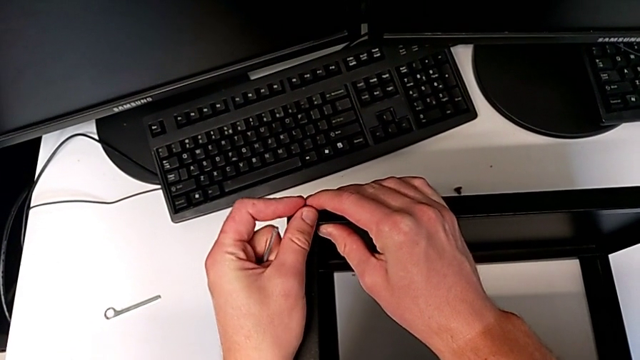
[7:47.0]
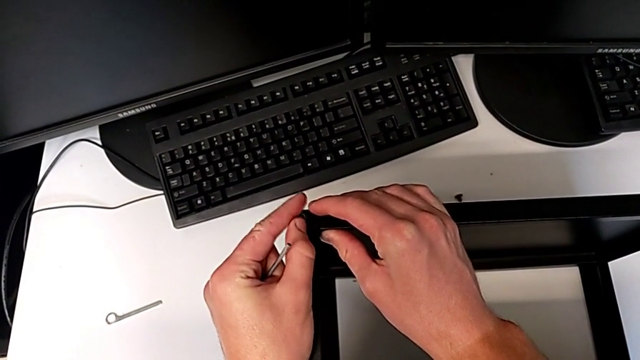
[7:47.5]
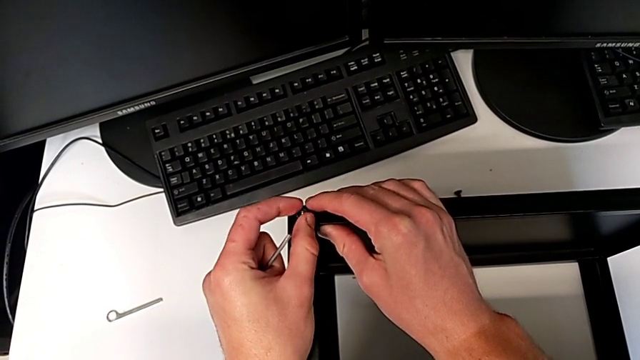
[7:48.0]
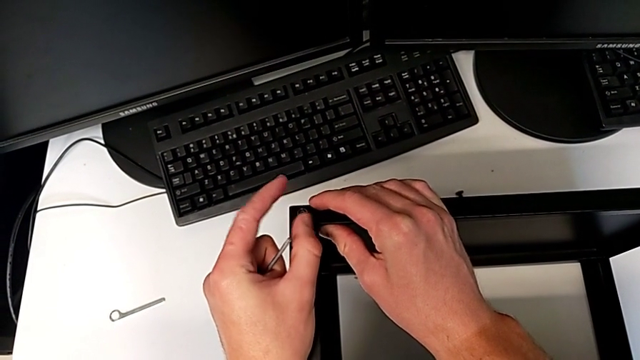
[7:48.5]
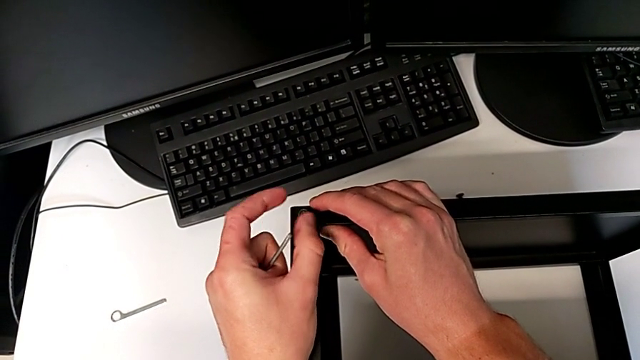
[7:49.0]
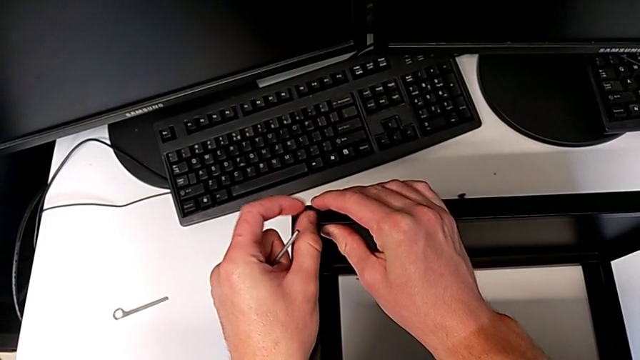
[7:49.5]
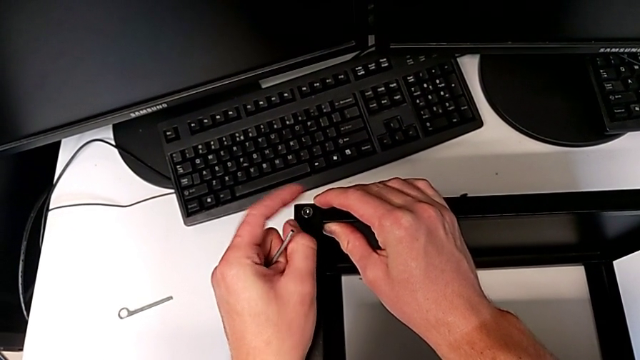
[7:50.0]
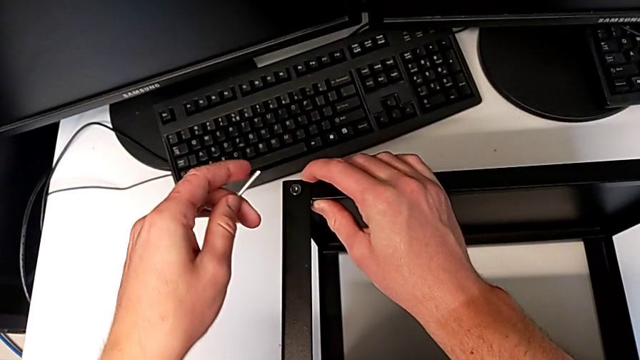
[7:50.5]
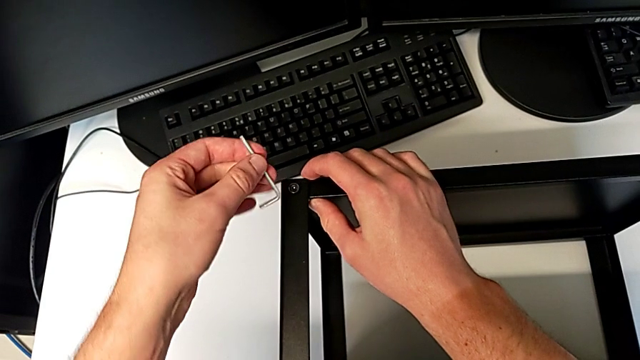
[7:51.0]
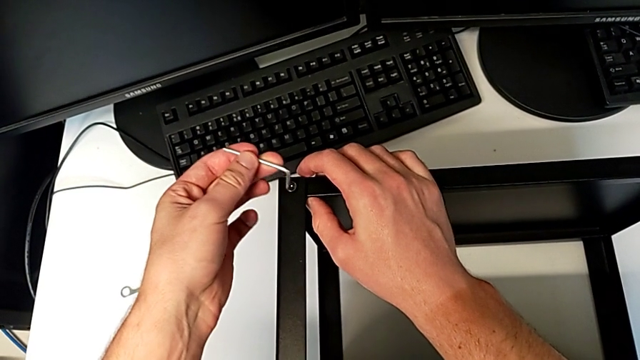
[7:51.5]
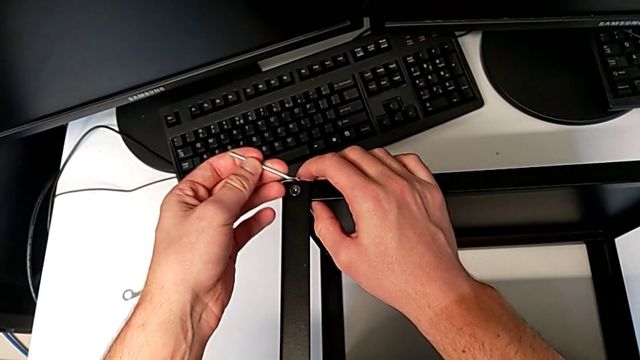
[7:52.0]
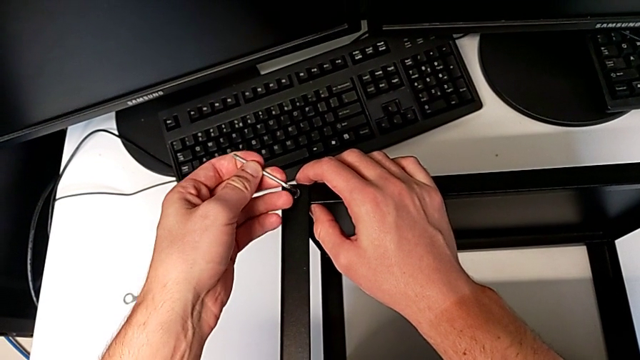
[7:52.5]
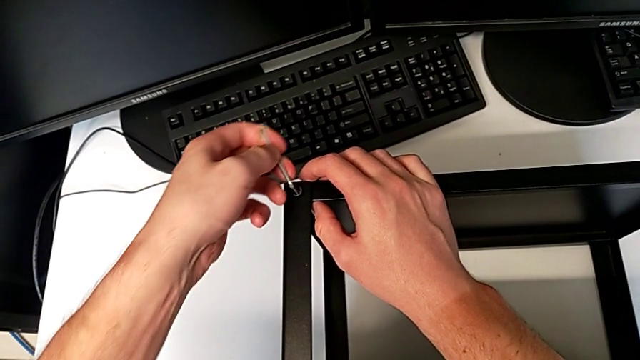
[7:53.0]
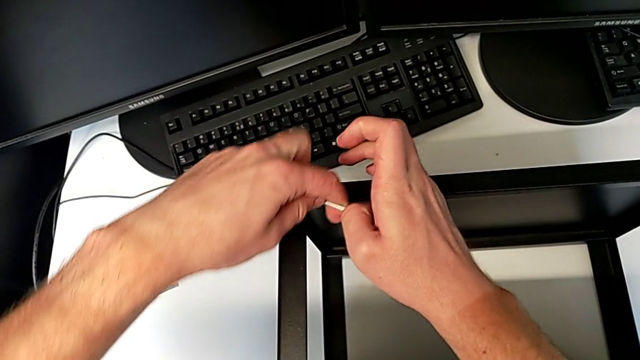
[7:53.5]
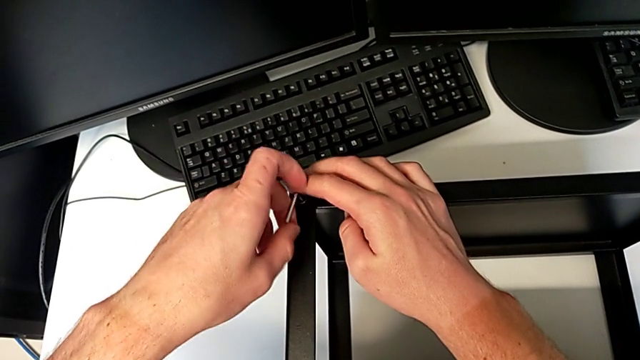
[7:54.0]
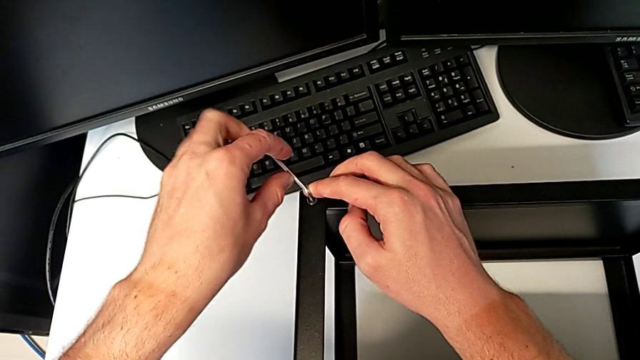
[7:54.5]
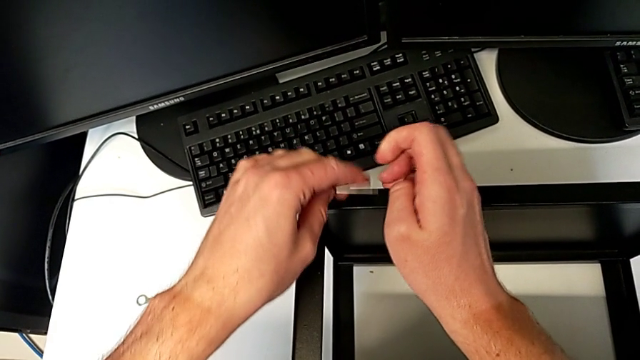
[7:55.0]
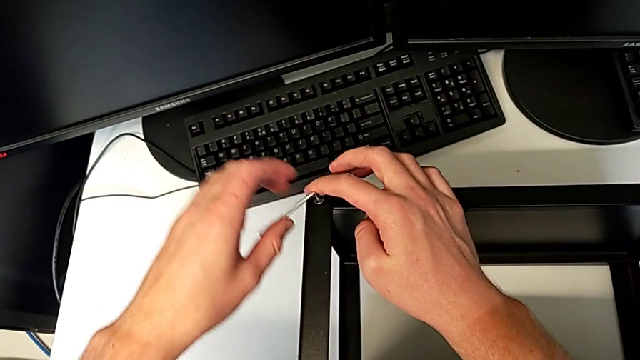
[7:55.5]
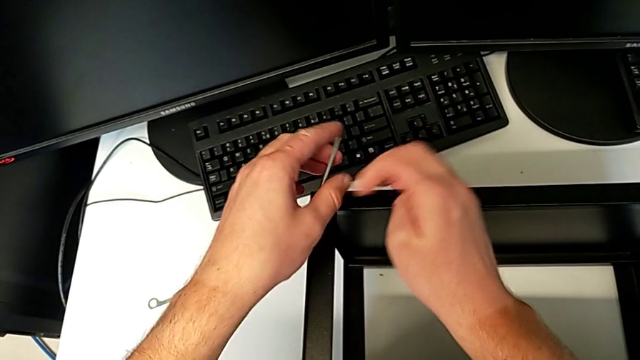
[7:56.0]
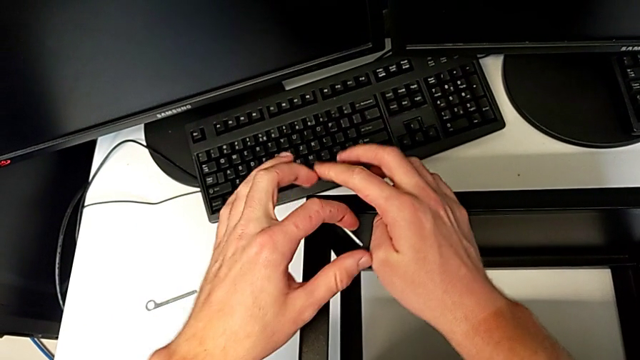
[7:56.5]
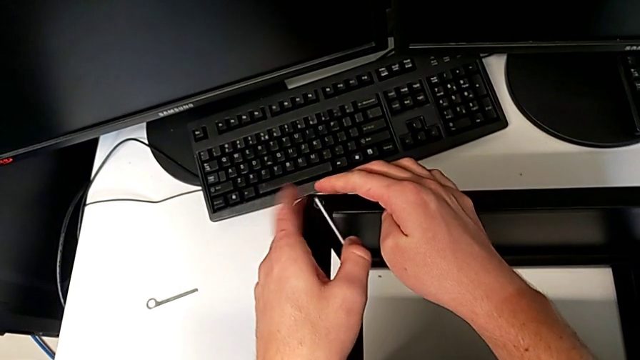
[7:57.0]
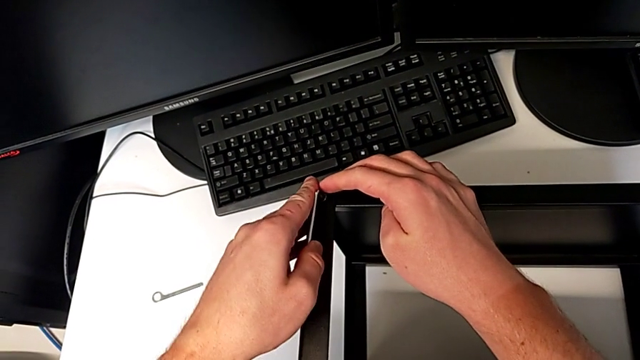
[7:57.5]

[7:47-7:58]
The camera wearer is assembling the top tray of the table with the legs. They keep screwing the hex socket head, insert the Allen wrench and screw the hex socket head.

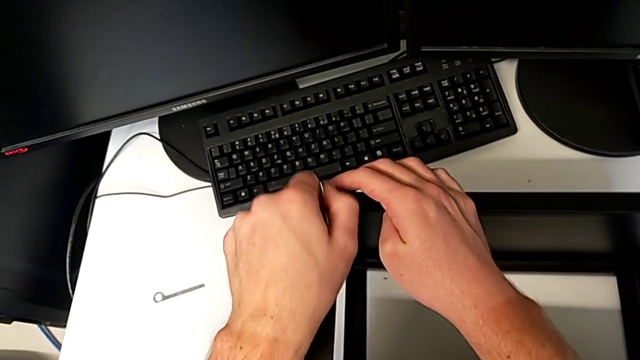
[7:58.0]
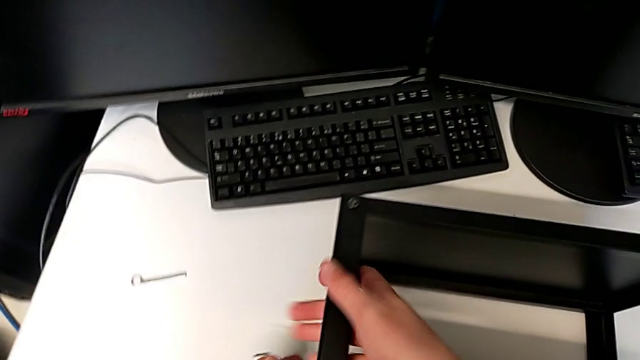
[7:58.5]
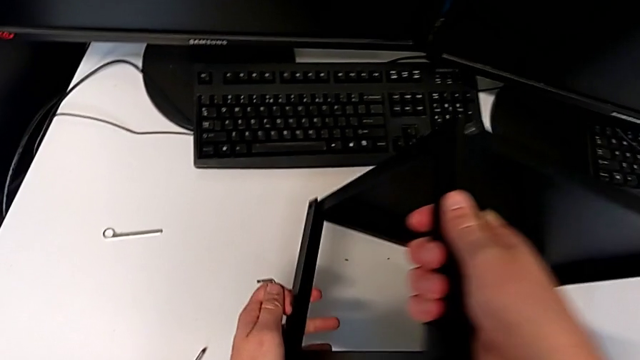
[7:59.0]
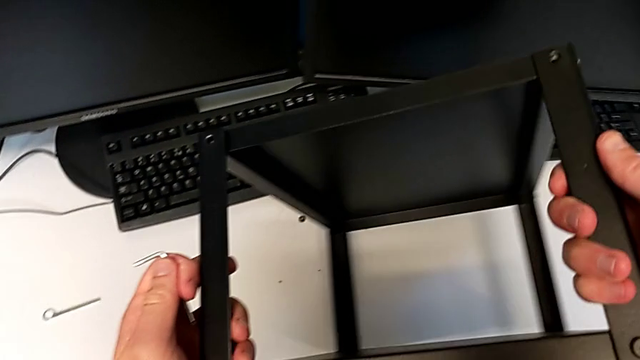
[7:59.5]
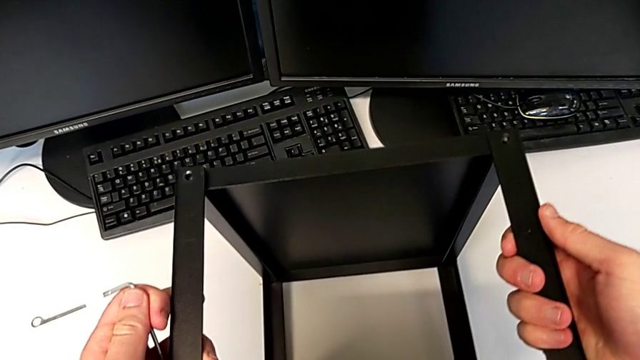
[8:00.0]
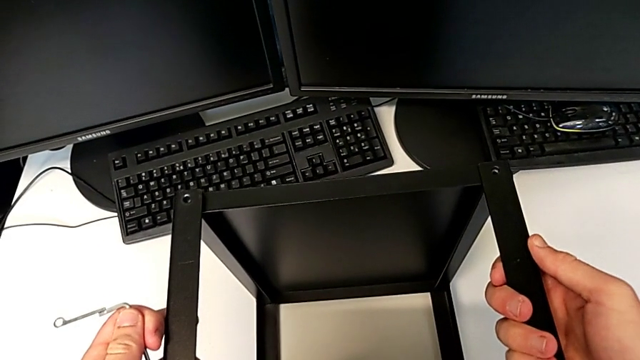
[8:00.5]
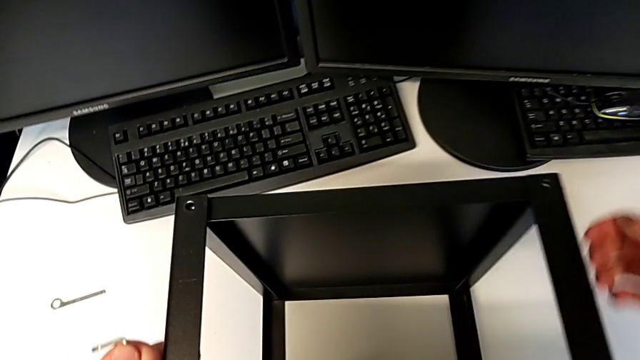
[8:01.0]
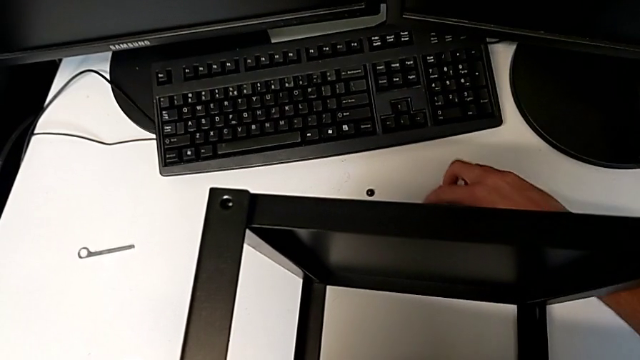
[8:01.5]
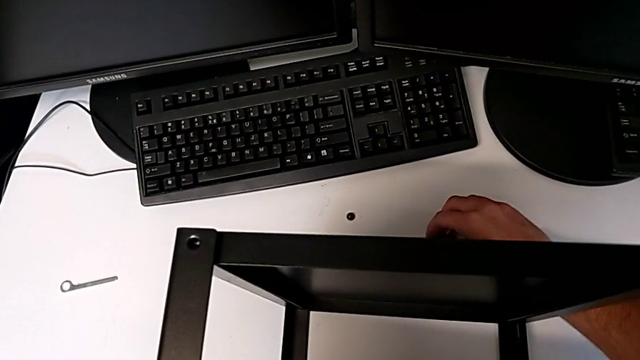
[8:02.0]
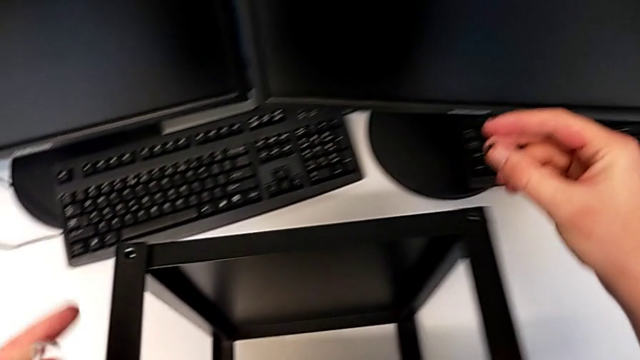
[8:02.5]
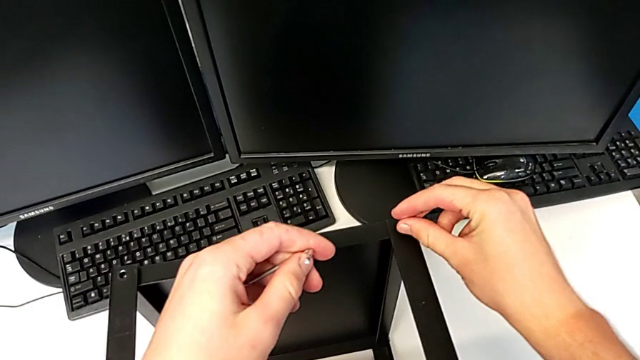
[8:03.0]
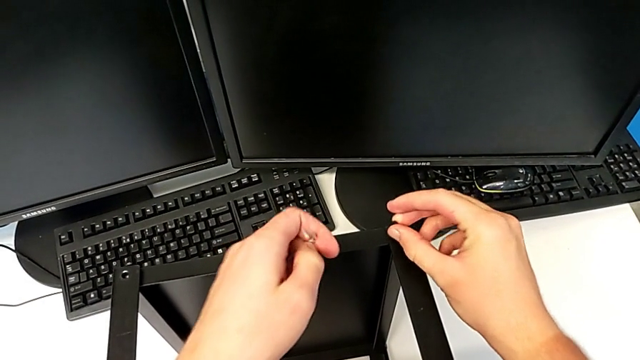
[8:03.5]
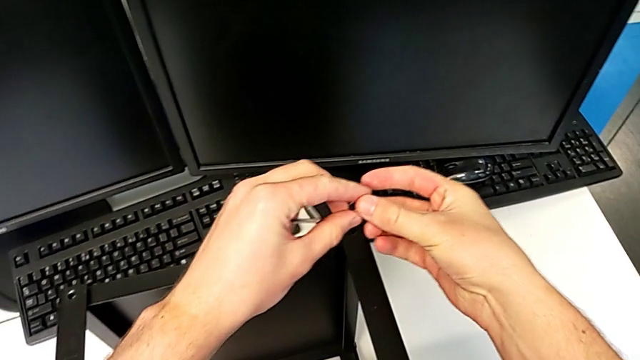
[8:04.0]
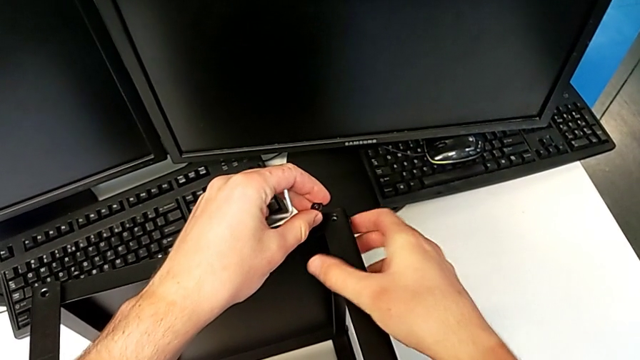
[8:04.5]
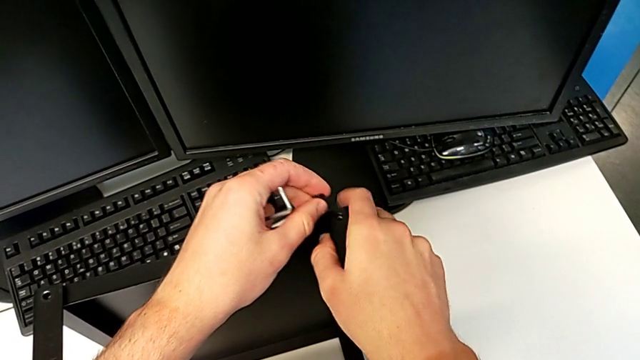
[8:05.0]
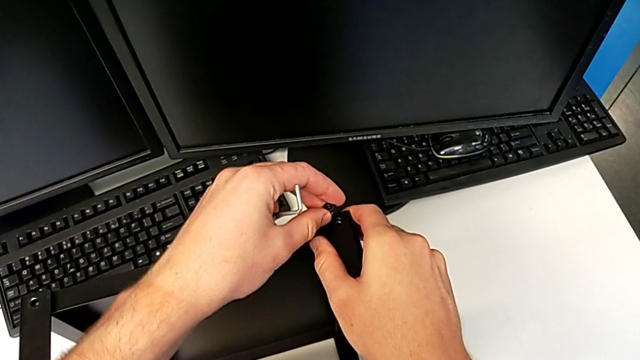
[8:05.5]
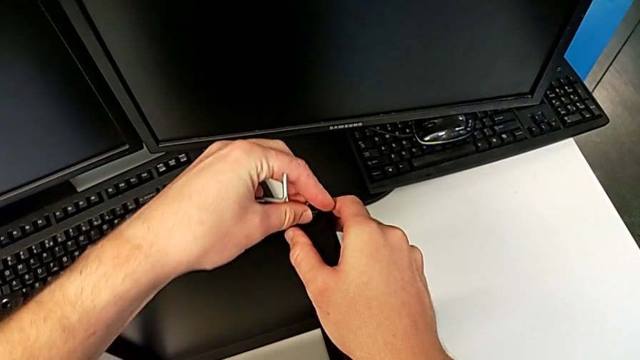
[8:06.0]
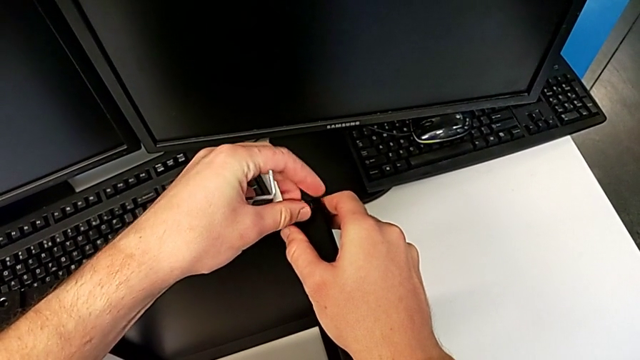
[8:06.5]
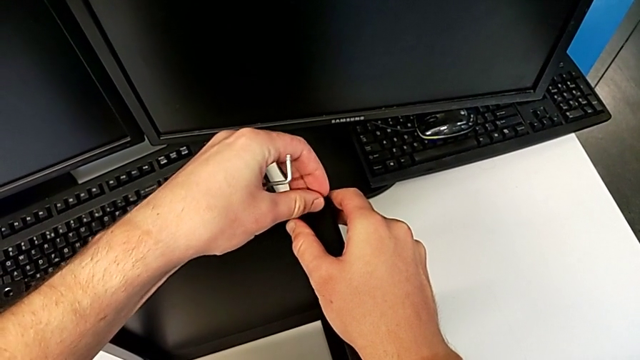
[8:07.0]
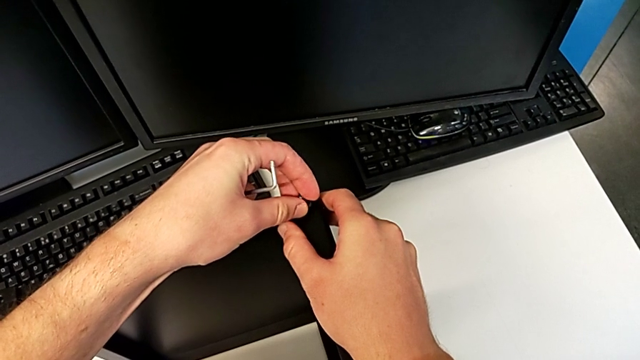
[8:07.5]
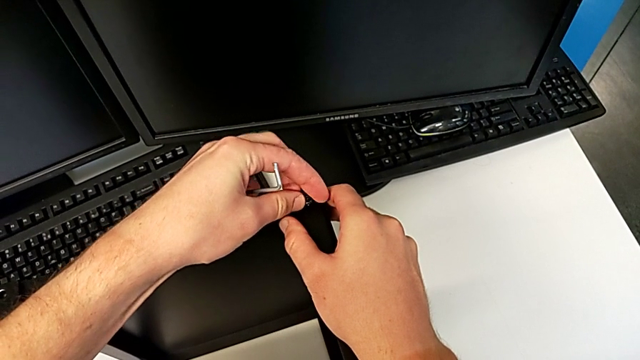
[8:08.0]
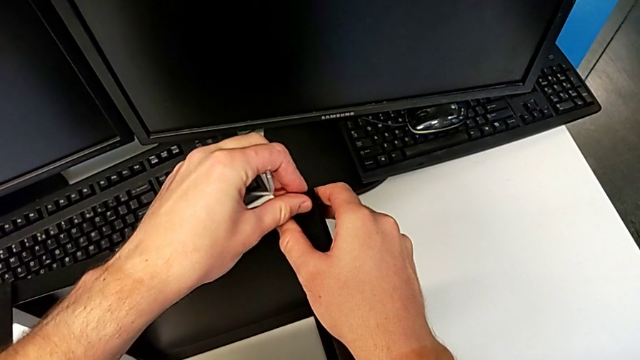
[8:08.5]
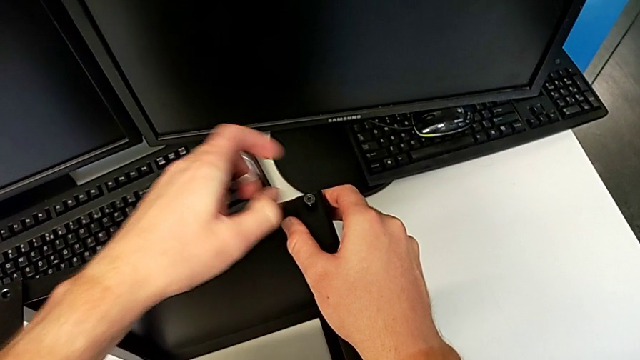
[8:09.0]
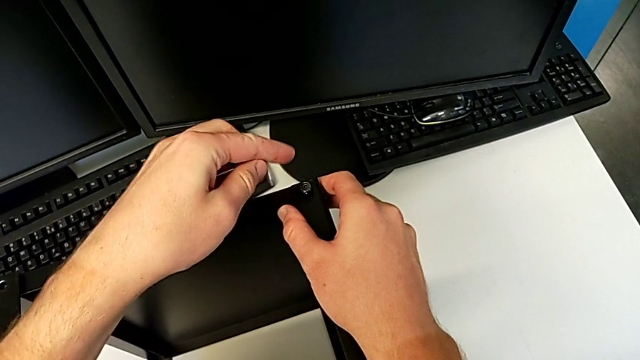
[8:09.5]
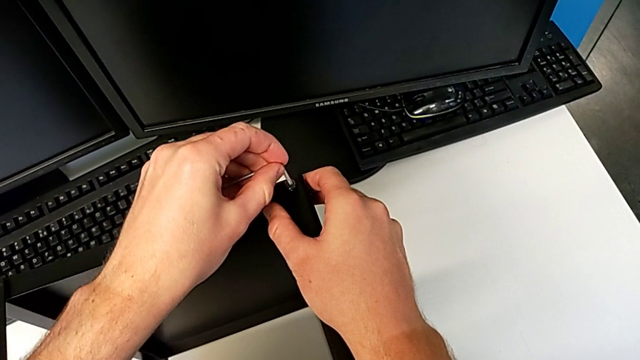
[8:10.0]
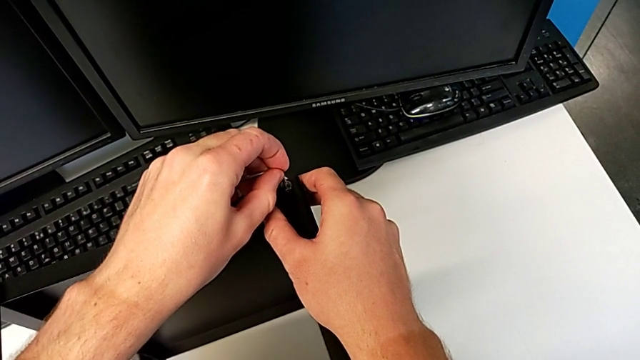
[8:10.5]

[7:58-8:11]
The camera wearer is assembling the top tray of the table with the legs. They withdraw the Allen wrench, rotate the nightstand, grab the hex socket head, insert it, inspect the nightstand, insert the hex socket head, screw it and insert the Allen wrench.
